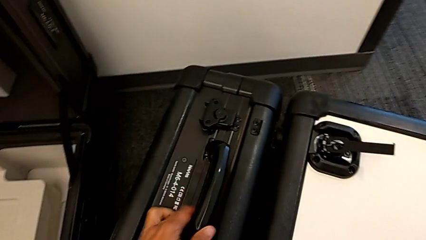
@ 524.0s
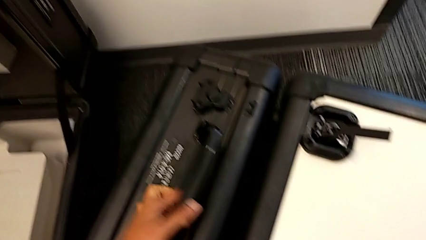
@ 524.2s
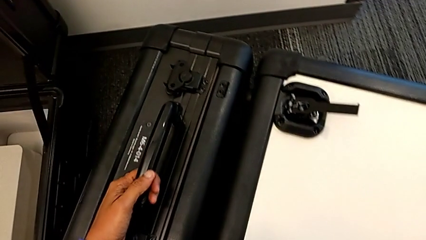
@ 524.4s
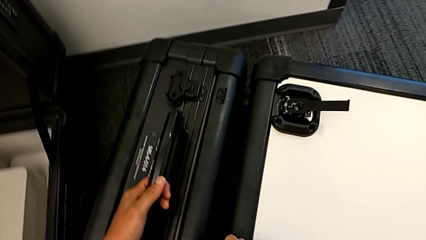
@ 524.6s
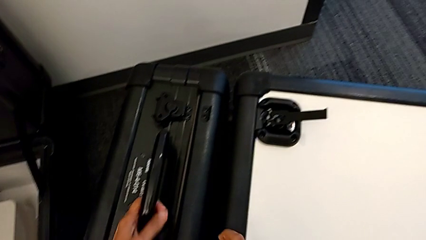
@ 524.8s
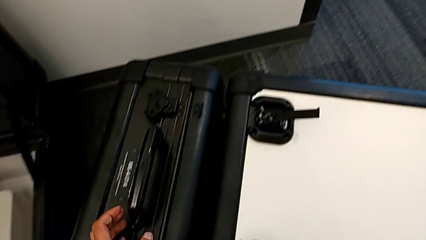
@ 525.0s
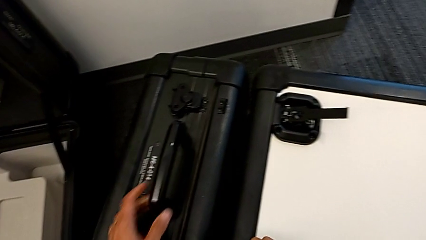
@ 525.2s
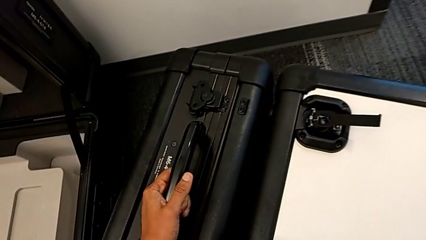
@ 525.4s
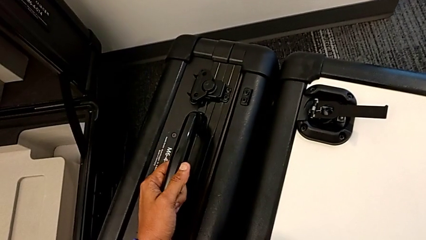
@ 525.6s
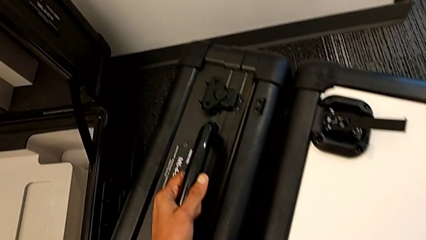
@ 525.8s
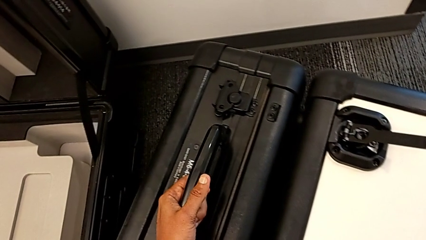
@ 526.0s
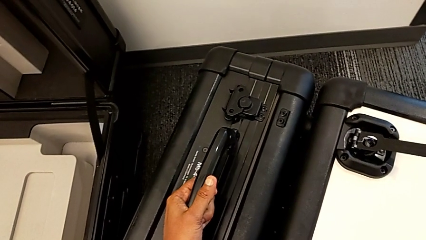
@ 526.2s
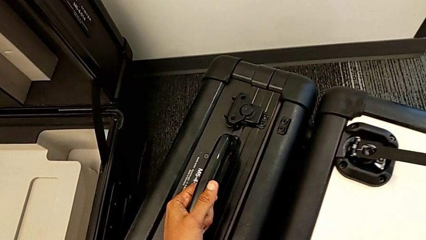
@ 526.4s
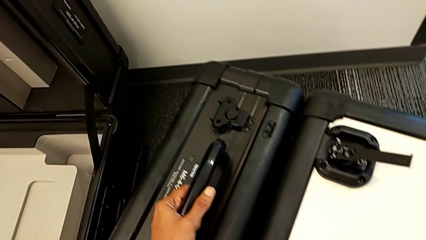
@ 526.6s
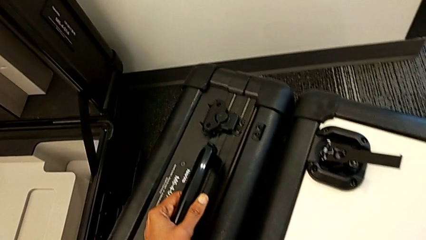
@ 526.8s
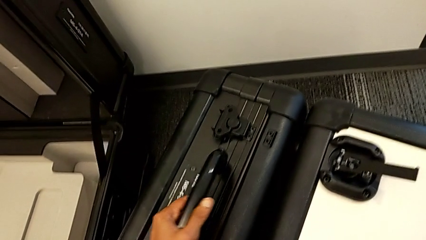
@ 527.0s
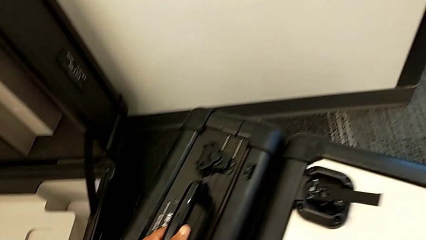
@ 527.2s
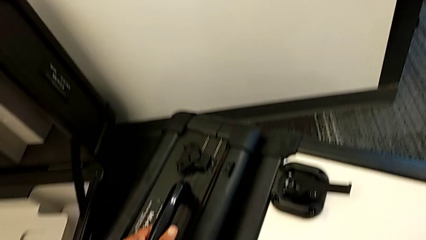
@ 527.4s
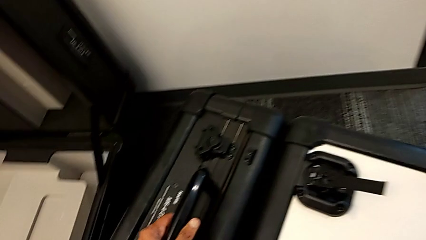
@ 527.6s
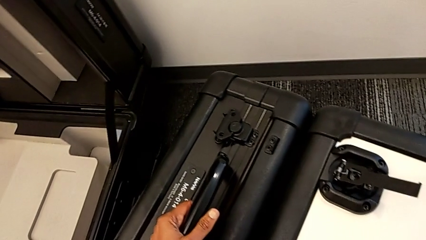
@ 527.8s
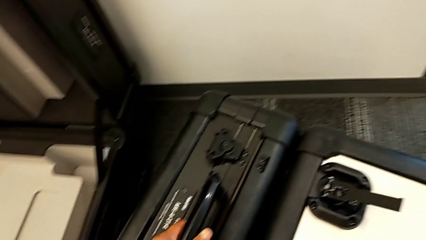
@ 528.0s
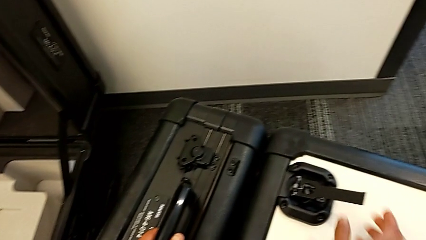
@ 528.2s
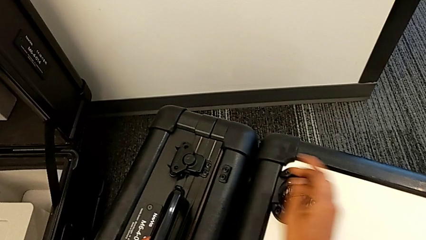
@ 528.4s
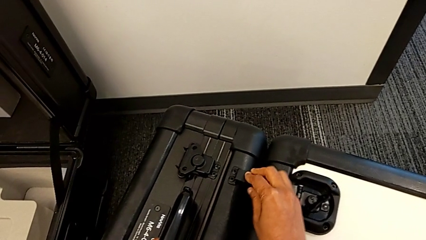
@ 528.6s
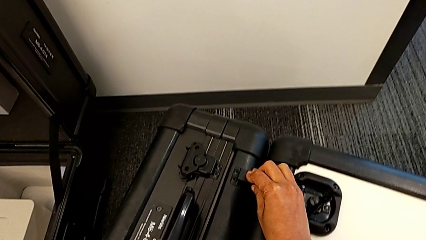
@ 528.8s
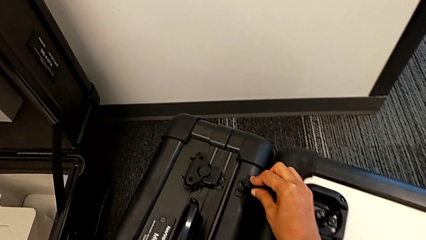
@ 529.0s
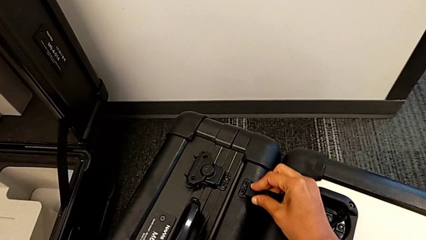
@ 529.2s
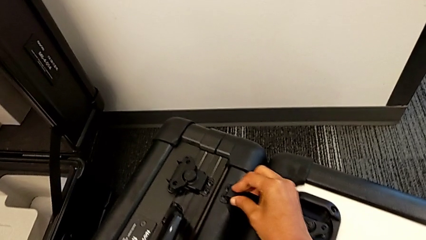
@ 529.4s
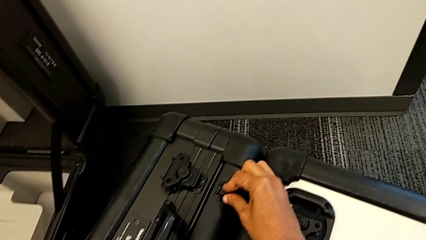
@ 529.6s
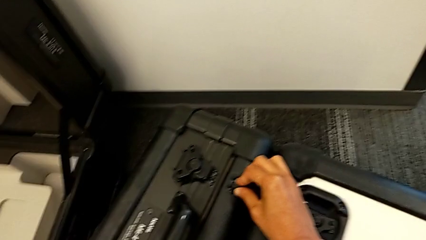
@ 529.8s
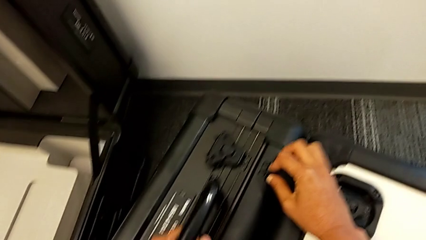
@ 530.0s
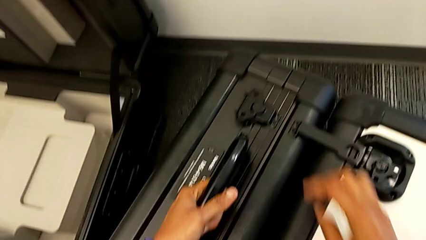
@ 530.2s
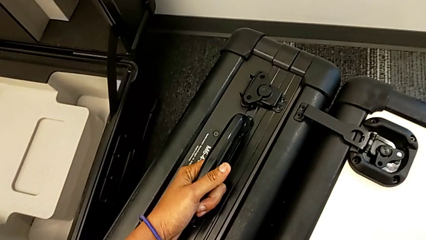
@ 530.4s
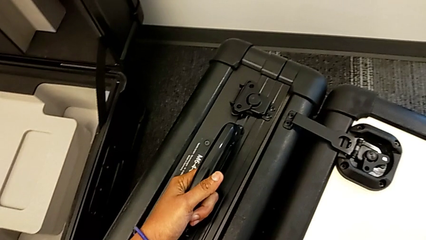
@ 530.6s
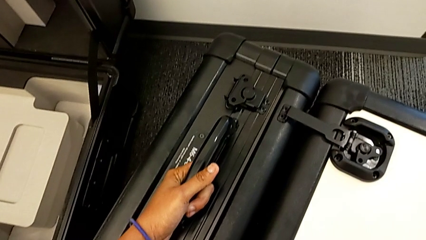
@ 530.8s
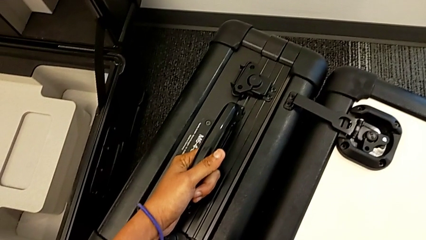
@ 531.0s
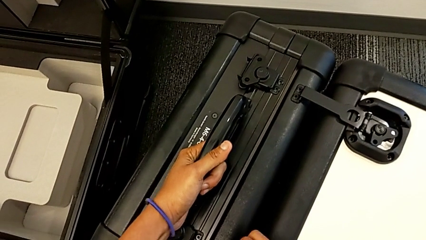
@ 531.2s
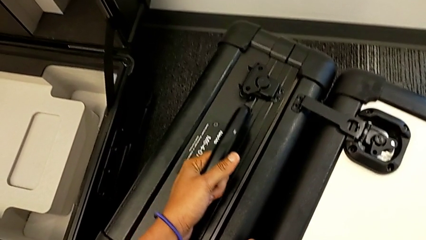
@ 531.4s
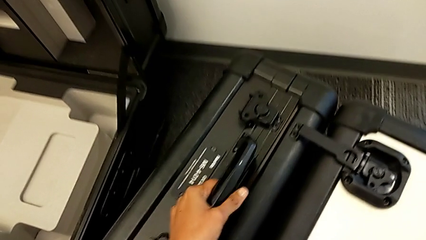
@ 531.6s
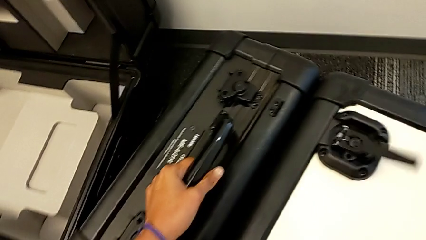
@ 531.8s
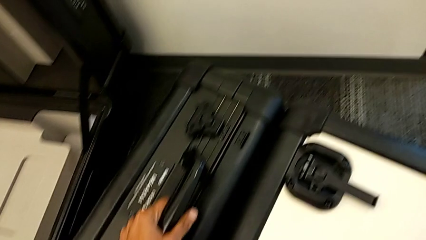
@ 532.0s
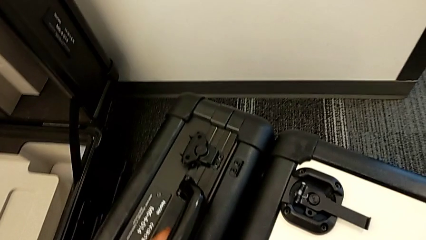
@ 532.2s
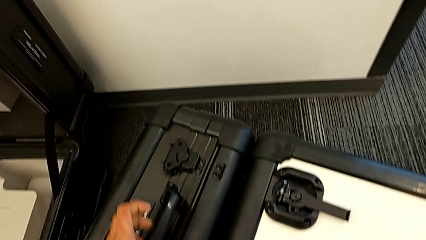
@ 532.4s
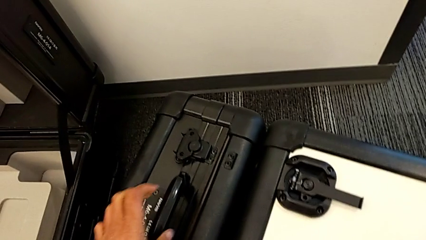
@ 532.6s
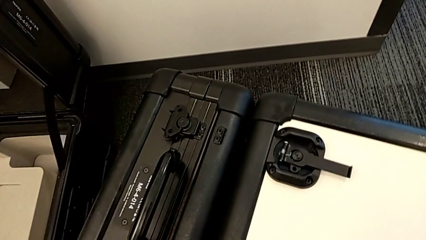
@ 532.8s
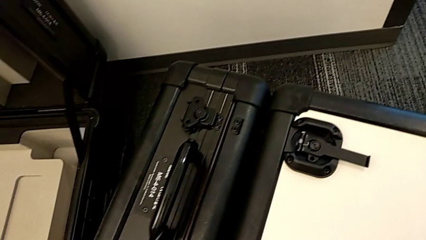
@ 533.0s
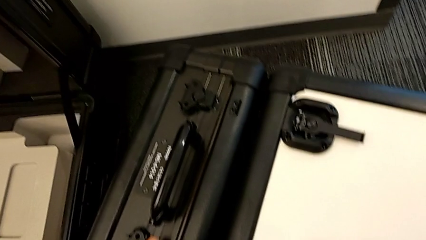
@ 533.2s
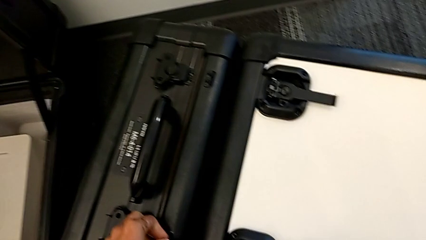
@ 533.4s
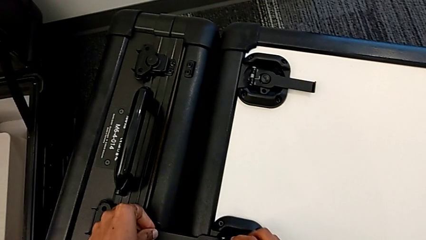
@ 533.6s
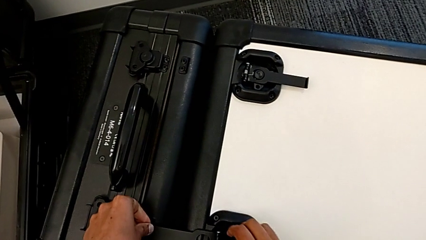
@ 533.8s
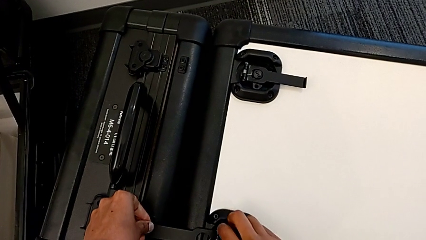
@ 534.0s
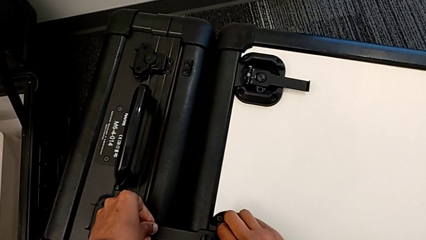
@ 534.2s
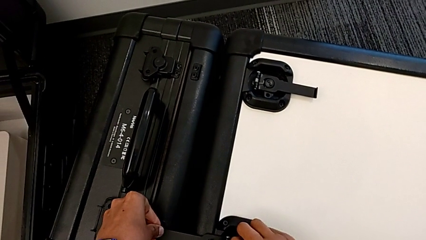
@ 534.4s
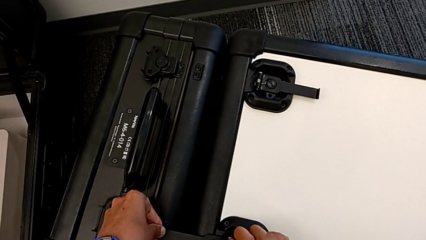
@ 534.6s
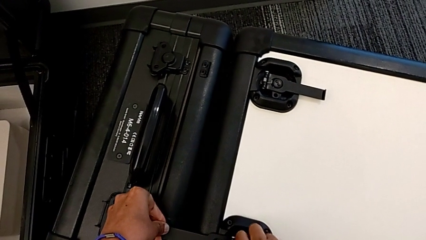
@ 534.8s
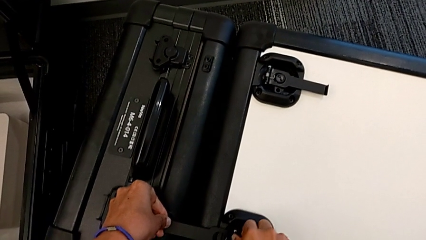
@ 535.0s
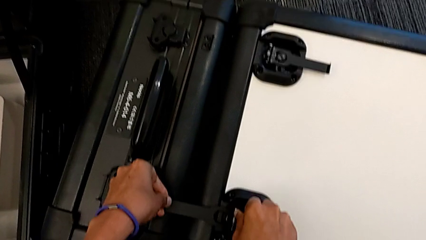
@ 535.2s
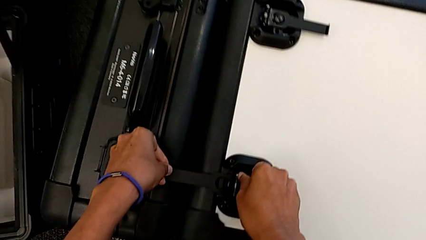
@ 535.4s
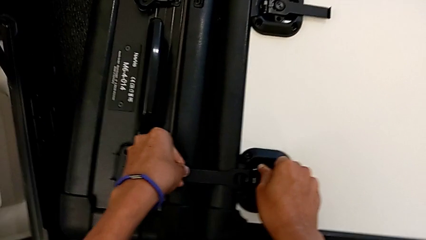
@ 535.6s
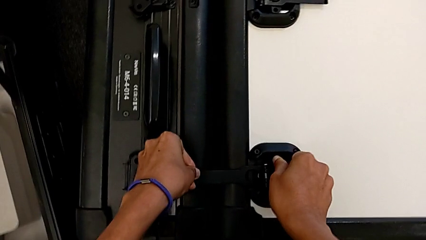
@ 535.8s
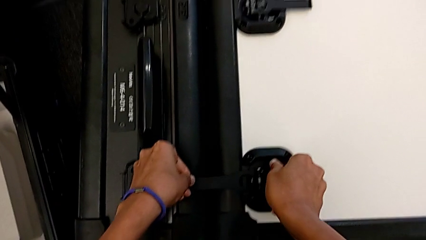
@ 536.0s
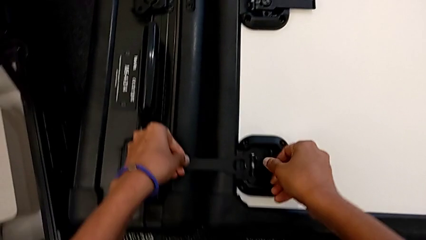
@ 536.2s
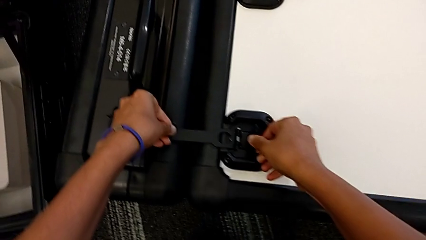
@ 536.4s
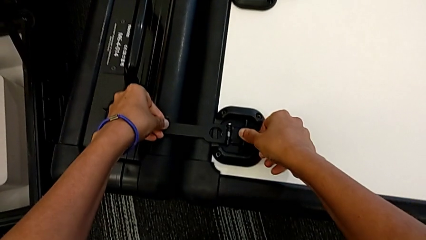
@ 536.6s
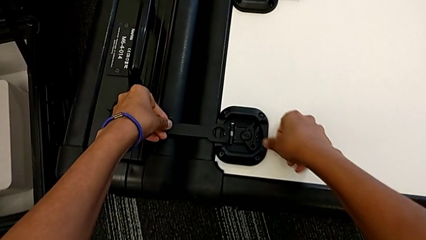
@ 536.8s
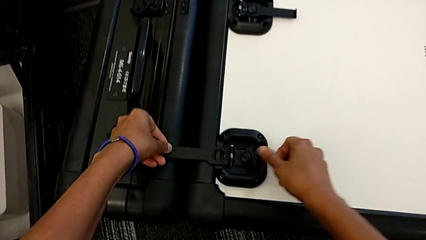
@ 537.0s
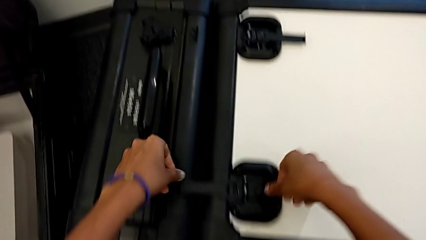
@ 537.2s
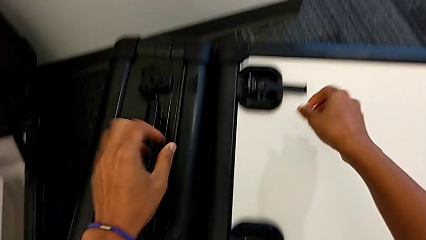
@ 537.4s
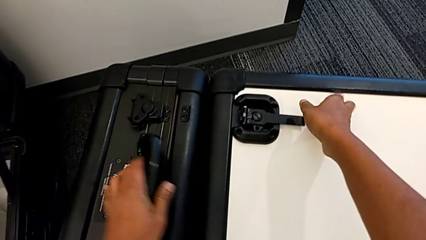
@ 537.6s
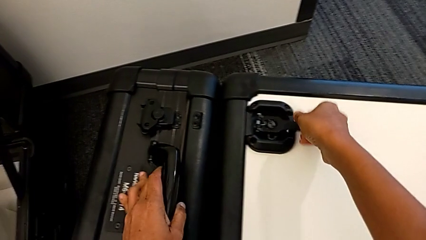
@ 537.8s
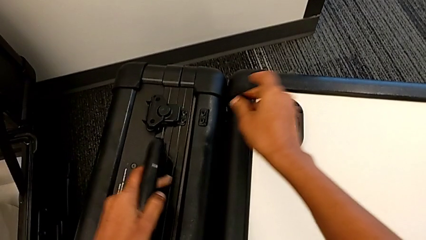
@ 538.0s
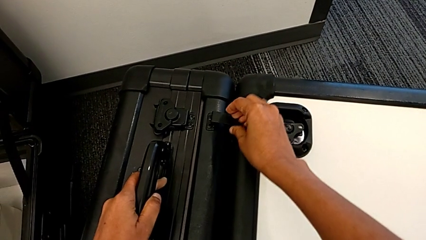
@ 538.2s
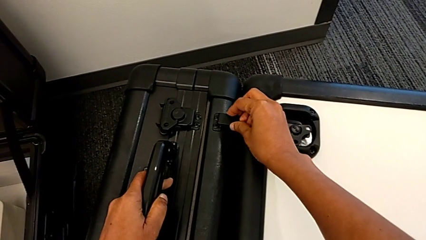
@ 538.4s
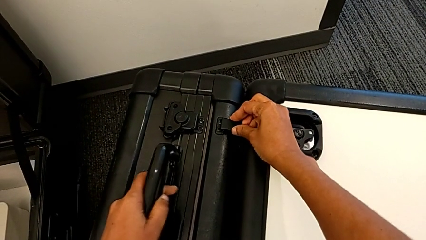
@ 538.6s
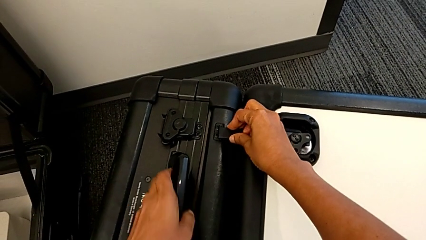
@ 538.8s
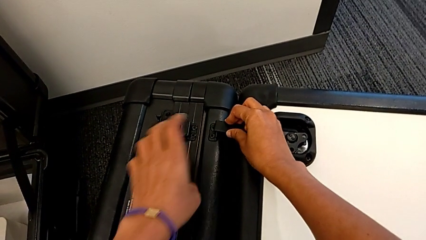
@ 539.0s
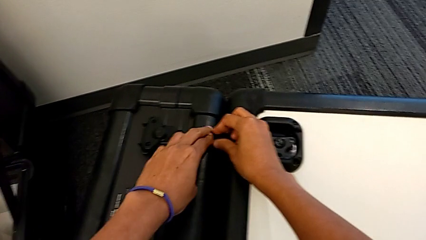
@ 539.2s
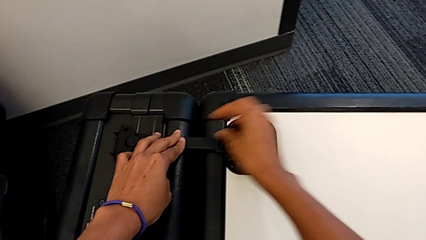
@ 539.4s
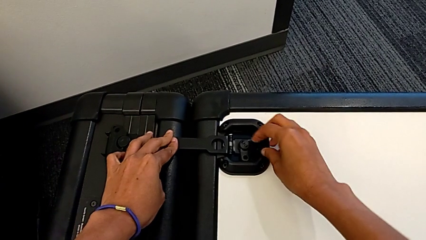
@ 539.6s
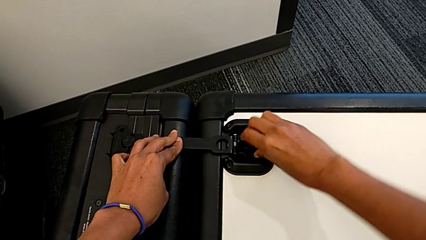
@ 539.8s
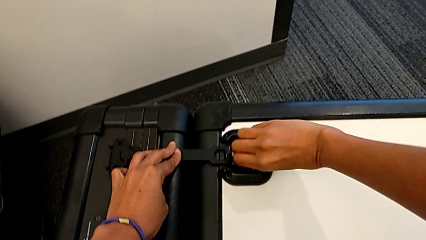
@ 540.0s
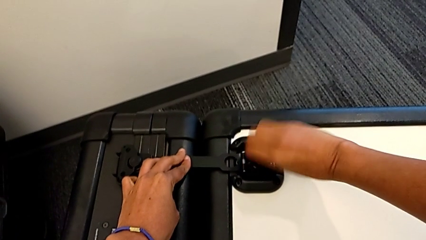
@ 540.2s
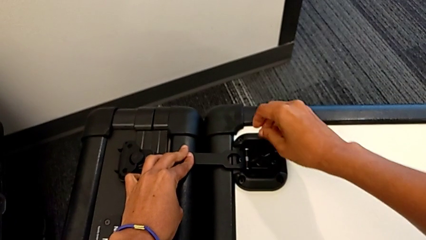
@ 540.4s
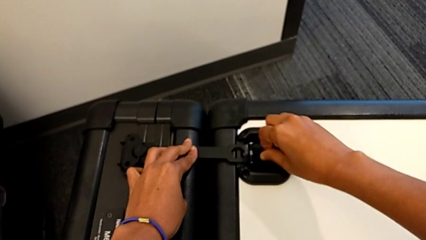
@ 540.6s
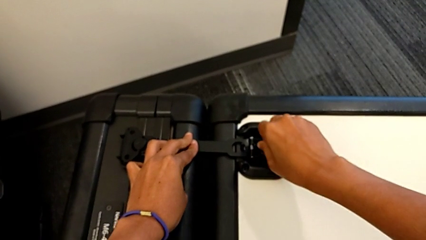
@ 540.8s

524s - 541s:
The camera wearer is disassembling the M6 head from the M6 body. They keep locking the box, lock the box lock, close it and begin to close it.
